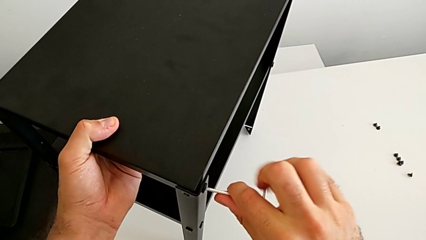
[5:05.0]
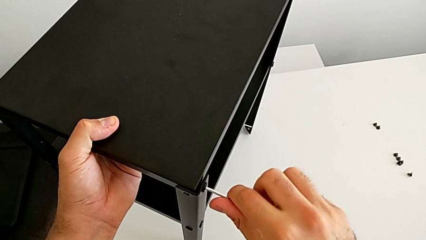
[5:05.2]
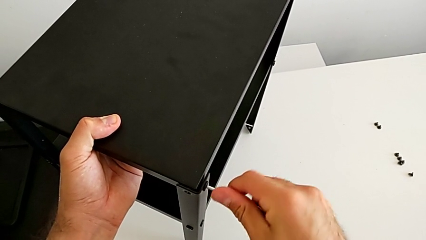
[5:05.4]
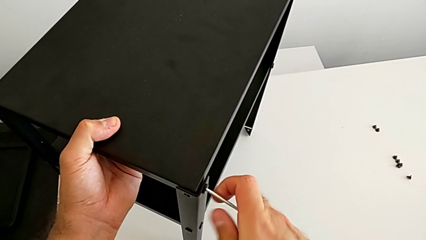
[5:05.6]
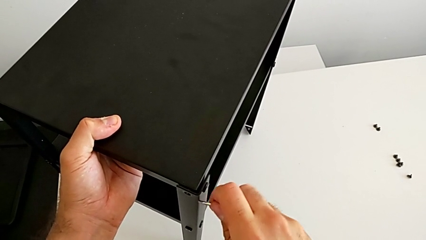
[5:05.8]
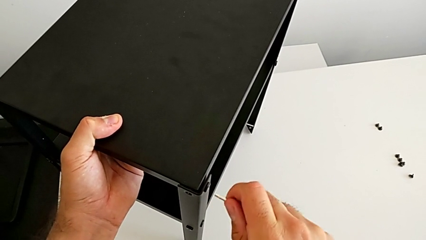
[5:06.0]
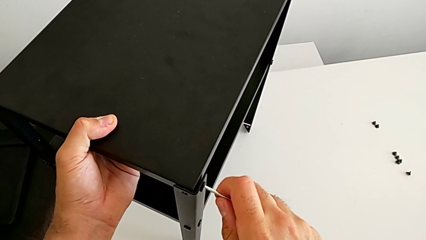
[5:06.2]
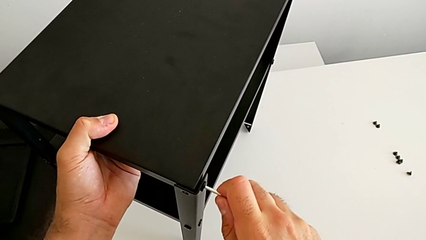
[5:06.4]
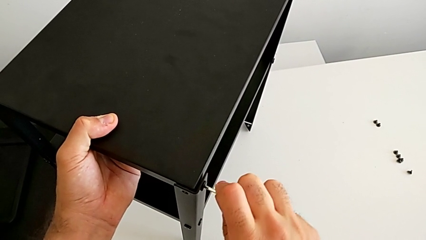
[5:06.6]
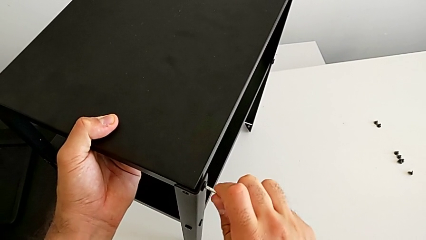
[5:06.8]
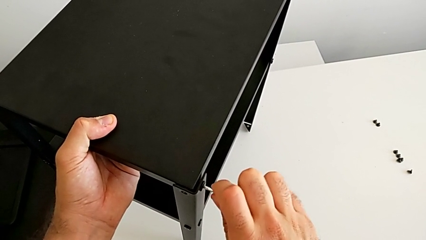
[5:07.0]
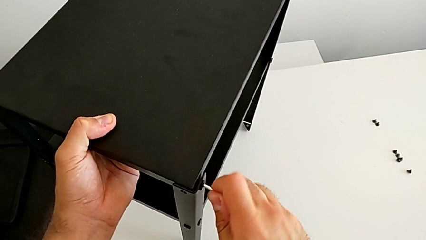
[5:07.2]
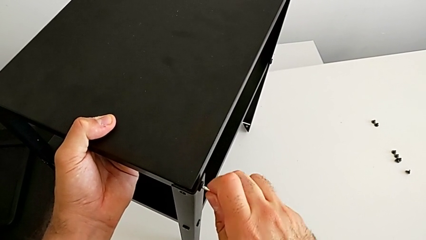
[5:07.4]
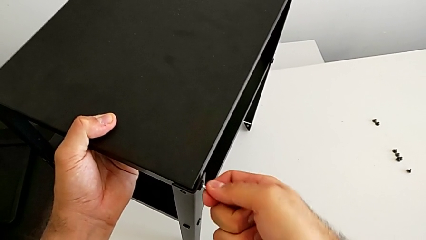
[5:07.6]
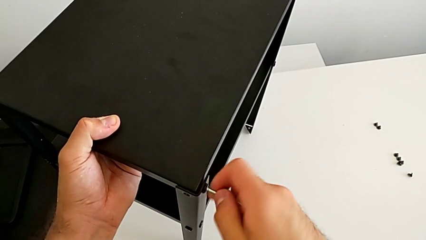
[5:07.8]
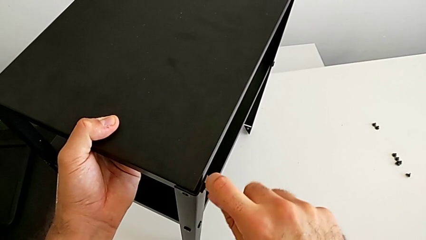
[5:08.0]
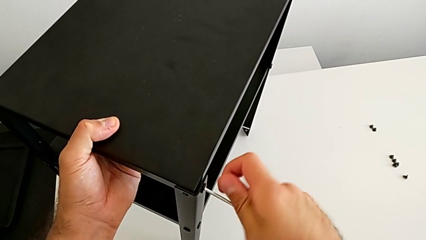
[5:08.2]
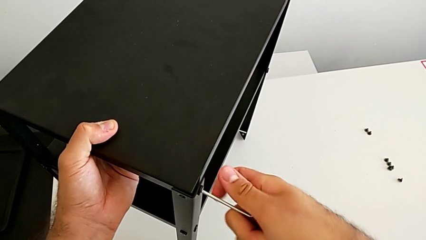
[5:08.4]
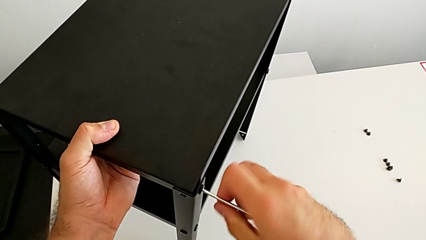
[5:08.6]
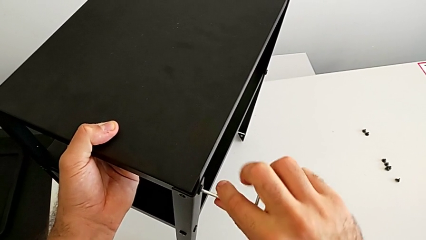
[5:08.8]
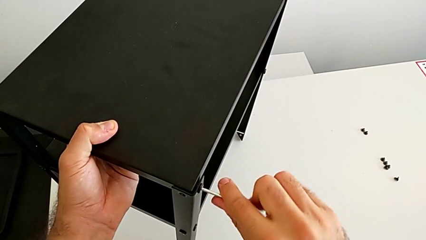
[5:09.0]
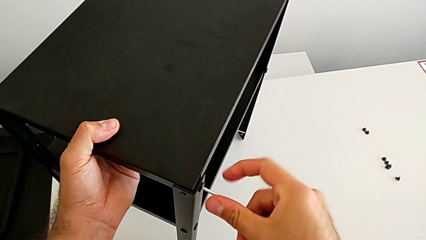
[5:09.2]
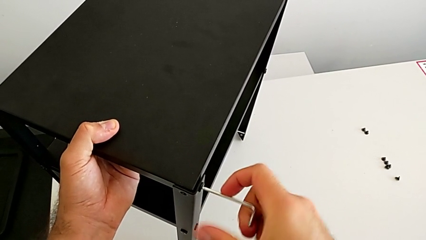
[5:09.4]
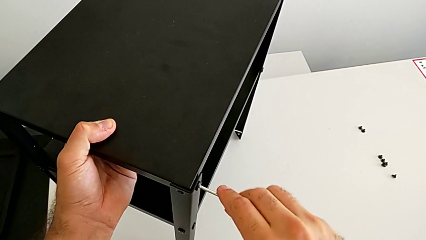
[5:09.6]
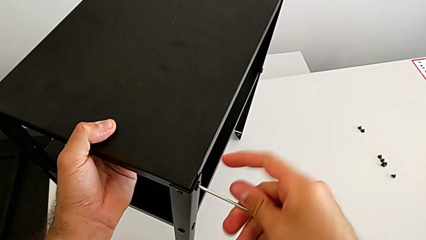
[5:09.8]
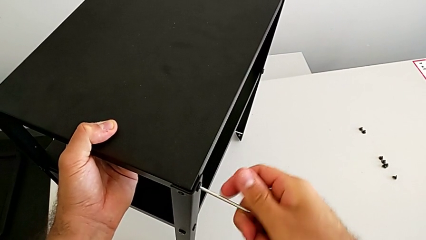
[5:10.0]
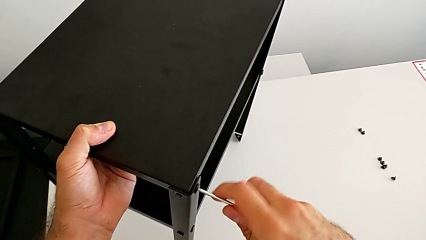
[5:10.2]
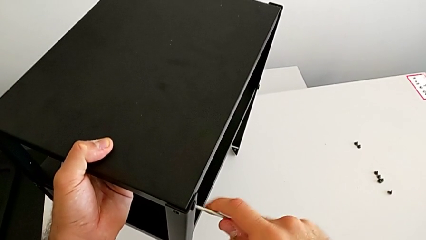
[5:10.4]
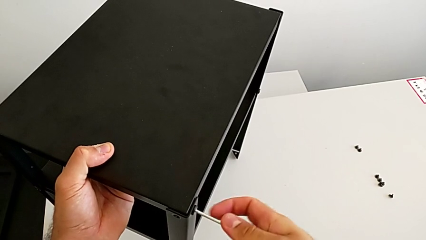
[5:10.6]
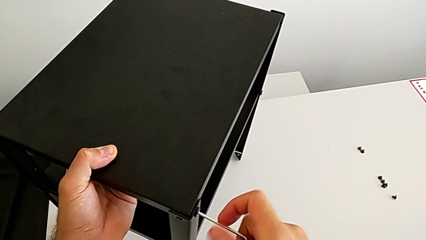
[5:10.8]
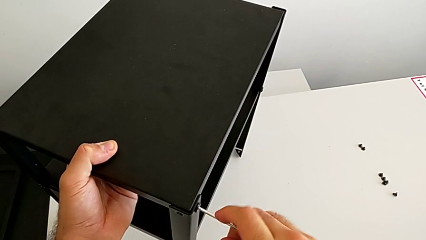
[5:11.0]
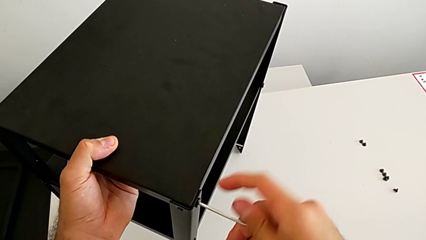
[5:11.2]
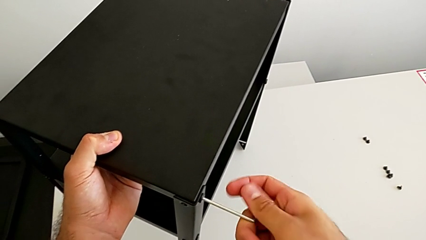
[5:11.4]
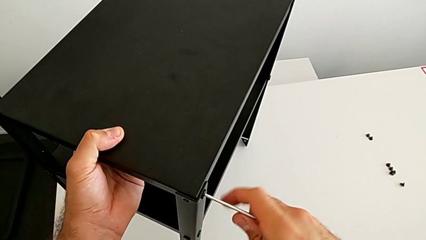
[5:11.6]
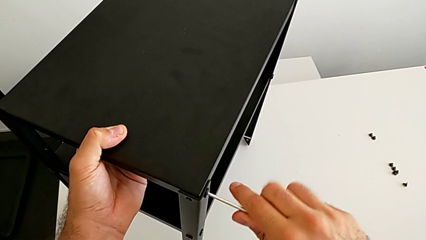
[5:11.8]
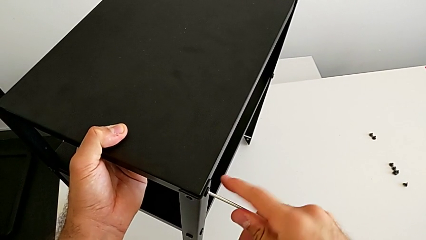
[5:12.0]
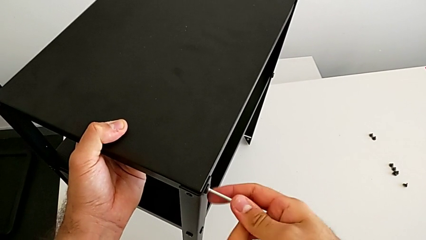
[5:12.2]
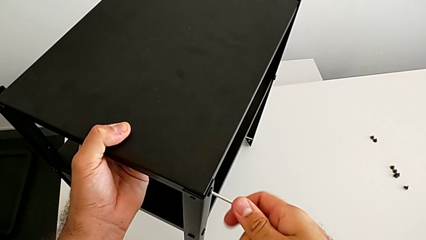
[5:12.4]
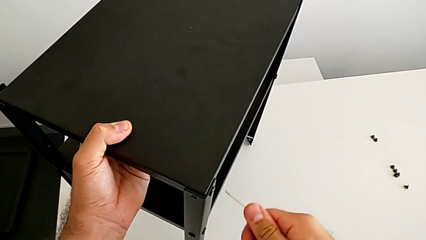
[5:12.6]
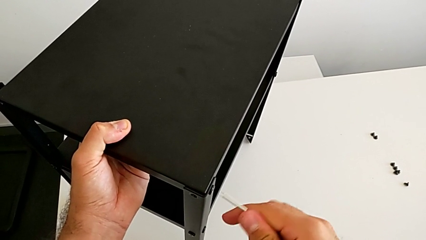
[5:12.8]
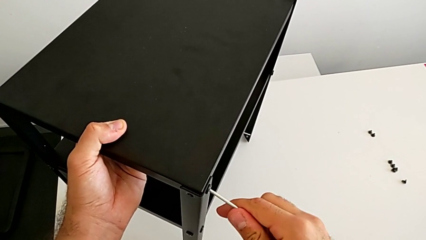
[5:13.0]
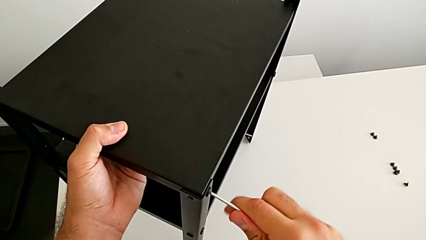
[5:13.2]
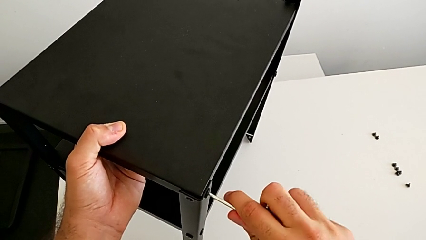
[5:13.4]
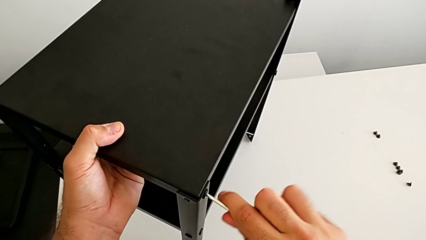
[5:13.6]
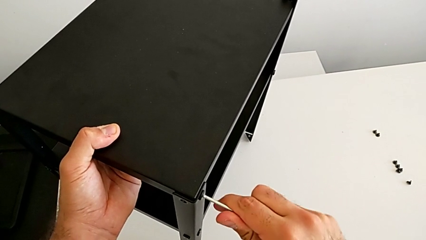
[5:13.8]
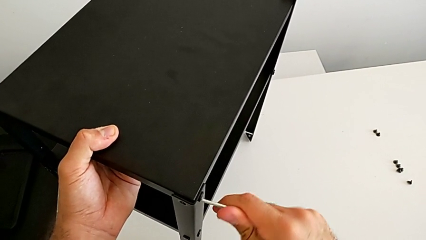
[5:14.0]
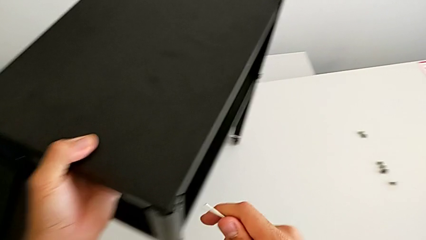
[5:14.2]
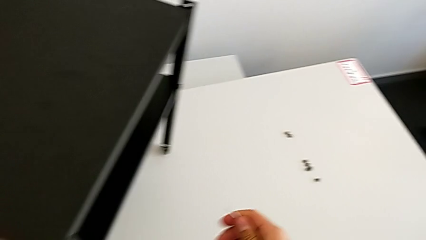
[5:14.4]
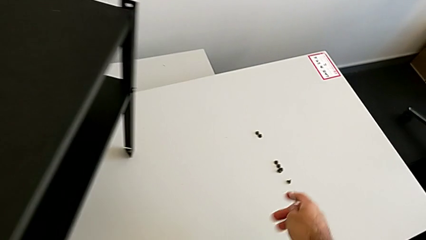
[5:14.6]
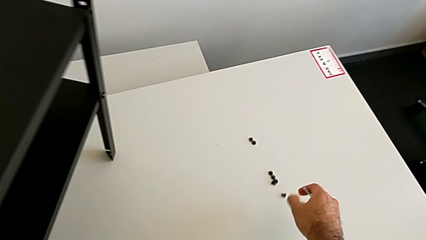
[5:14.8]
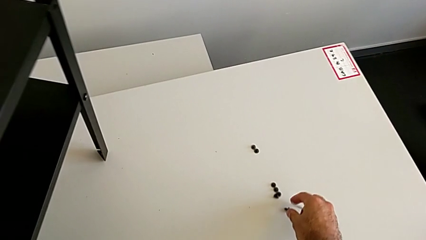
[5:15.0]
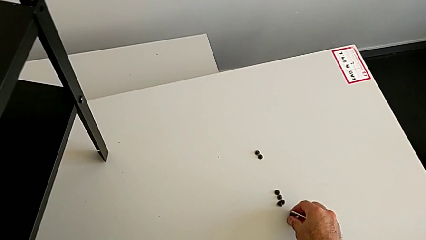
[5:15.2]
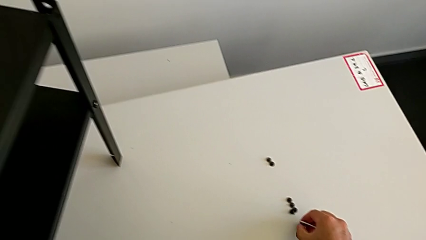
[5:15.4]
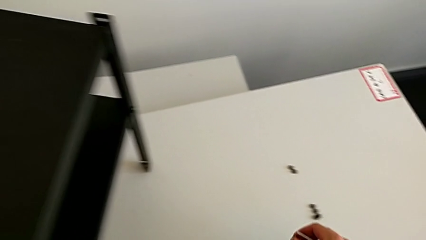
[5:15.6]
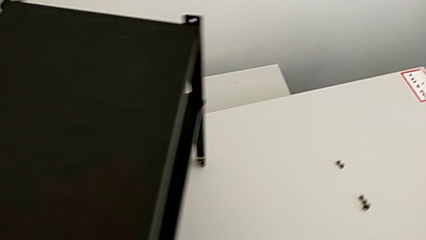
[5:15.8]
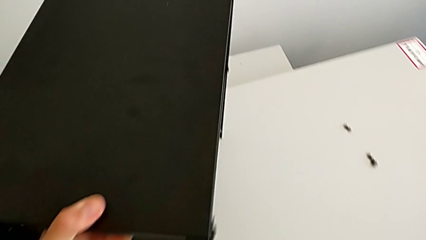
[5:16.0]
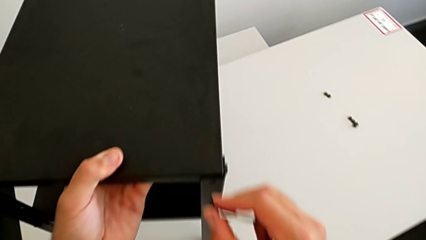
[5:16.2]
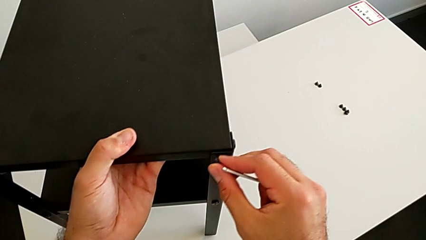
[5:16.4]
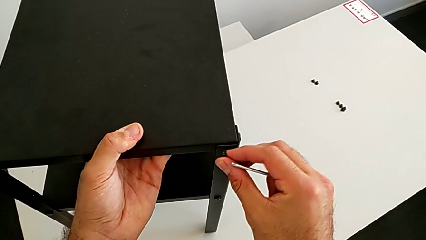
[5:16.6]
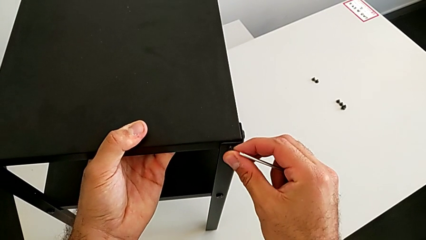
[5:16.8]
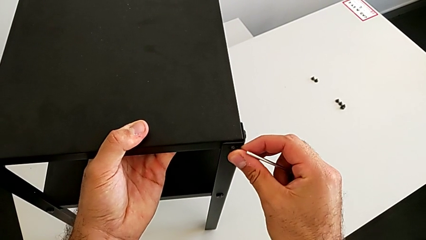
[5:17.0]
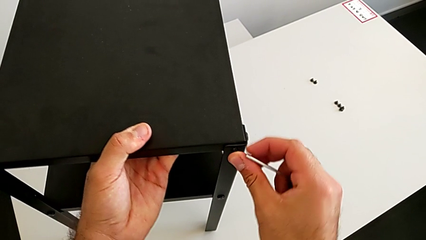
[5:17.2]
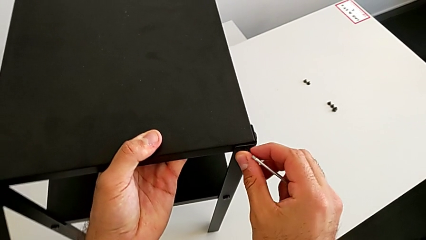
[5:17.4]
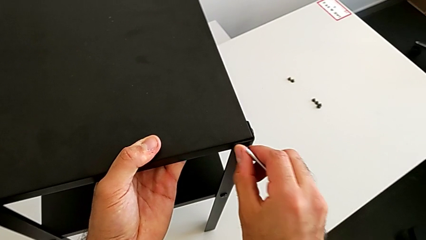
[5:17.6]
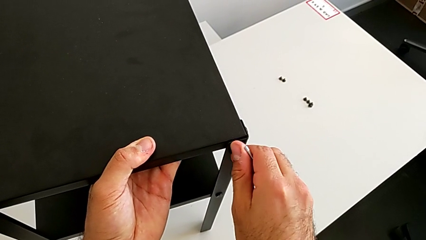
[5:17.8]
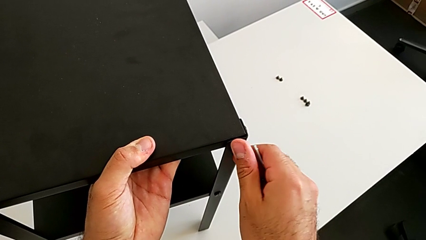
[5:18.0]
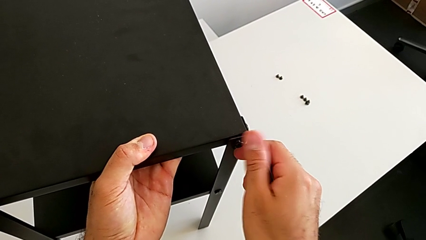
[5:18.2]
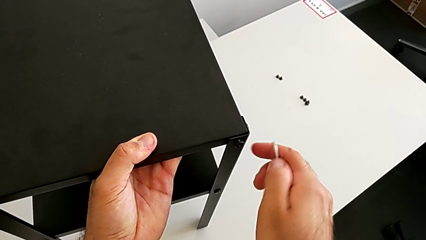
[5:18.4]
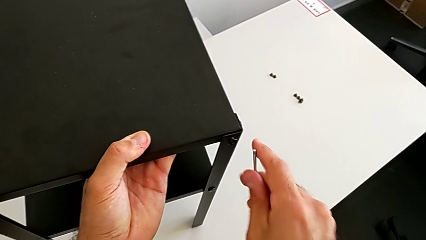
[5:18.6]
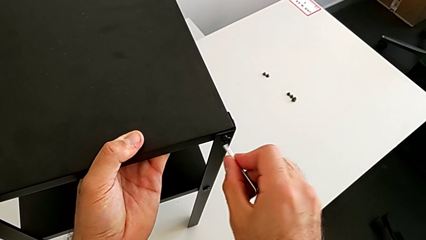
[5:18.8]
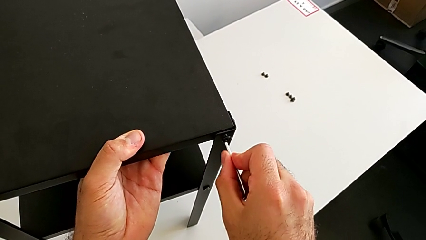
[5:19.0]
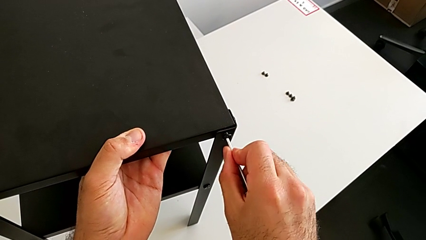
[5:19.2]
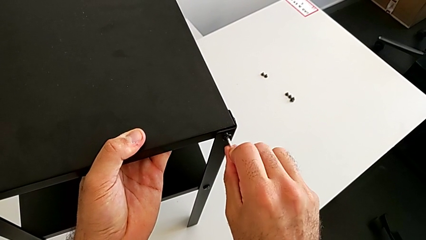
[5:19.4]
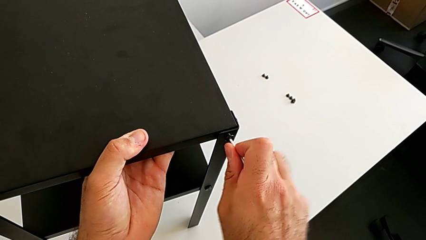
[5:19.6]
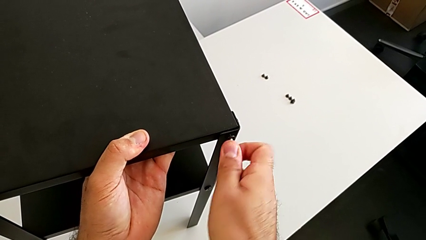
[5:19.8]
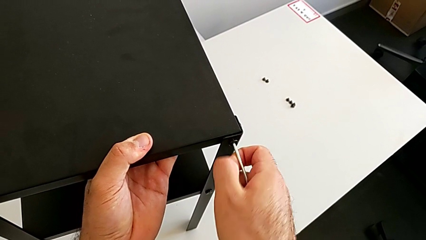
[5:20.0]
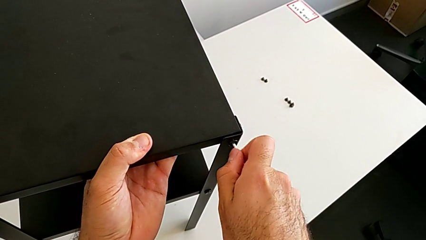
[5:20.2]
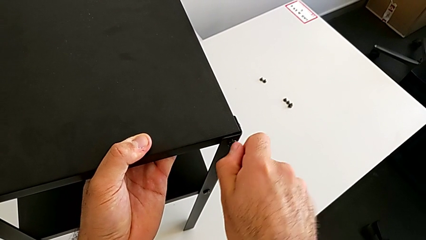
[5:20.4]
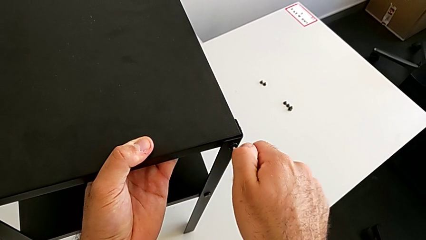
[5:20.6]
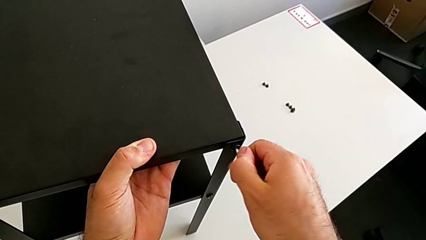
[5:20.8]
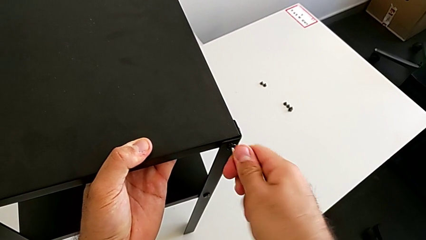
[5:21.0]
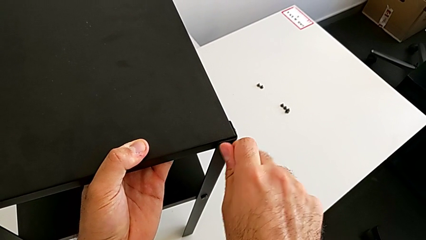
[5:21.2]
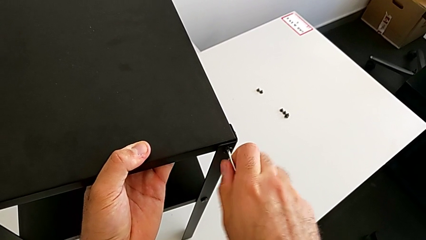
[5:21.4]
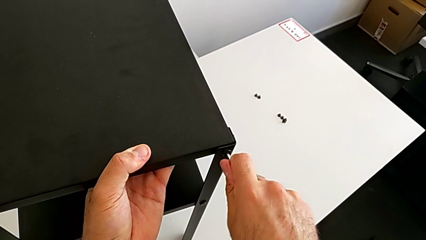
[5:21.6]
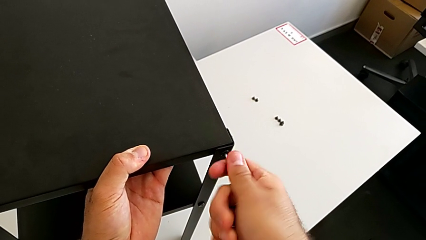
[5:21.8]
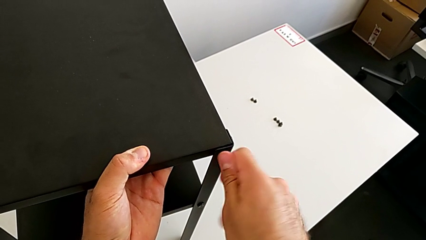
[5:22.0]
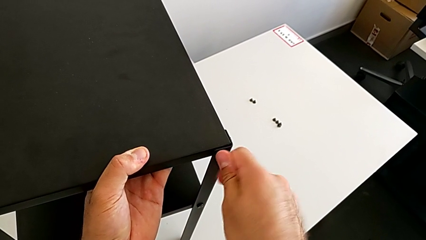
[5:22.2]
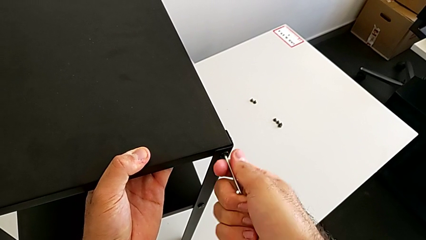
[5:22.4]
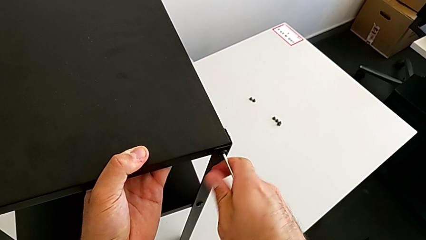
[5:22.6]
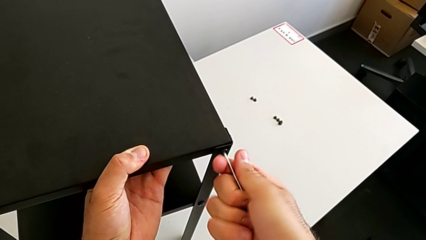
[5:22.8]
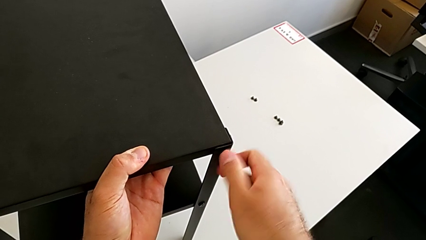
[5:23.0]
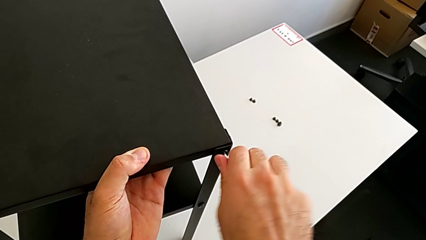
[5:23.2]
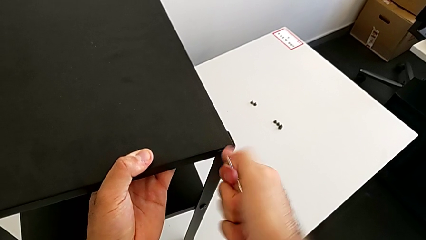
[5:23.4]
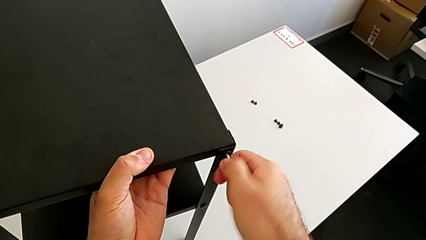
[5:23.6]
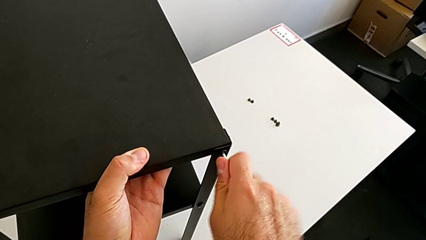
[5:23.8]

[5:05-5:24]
The camera wearer is placing the top tray. They keep screwing the hex socket head, withdraw the Allen wrench, grab the hex socket head, insert it, insert the Allen wrench and screw the hex socket head.
